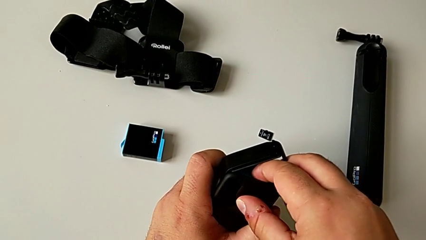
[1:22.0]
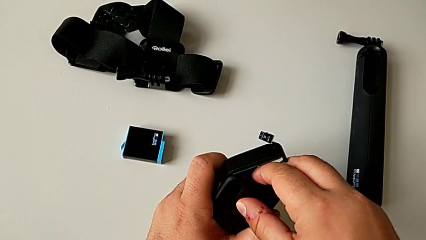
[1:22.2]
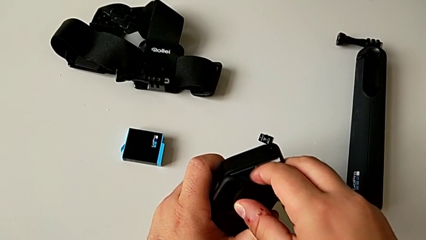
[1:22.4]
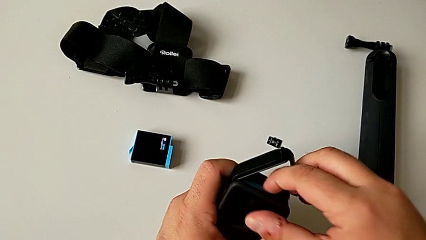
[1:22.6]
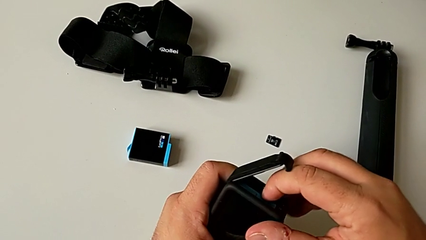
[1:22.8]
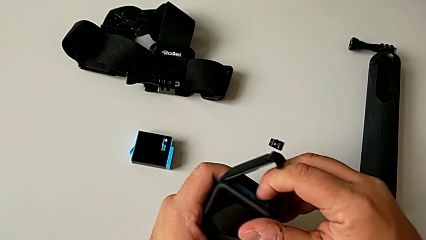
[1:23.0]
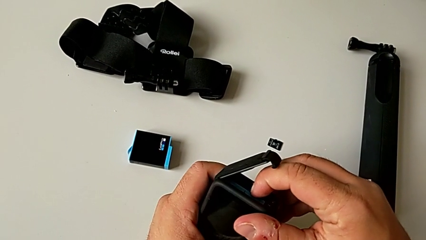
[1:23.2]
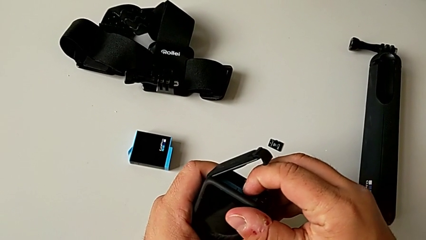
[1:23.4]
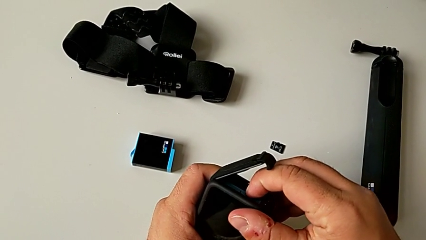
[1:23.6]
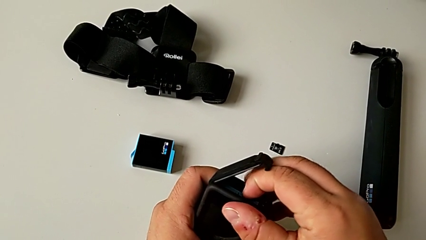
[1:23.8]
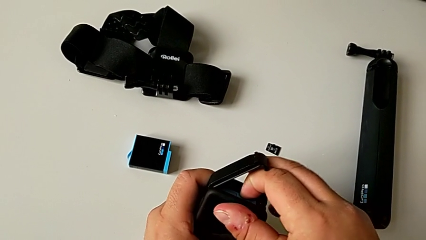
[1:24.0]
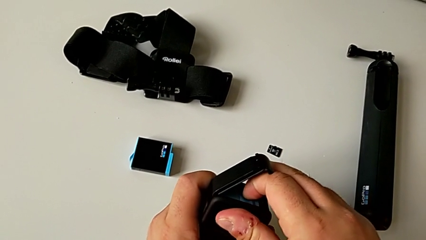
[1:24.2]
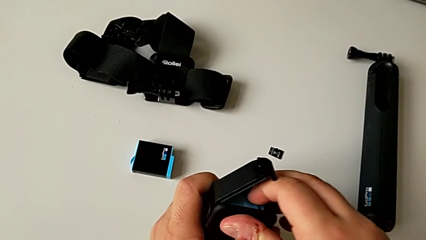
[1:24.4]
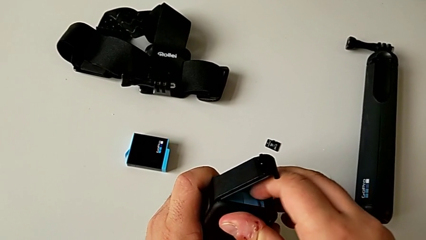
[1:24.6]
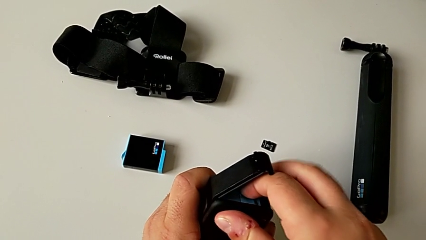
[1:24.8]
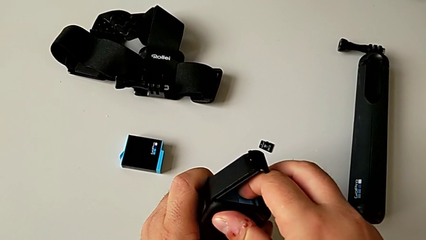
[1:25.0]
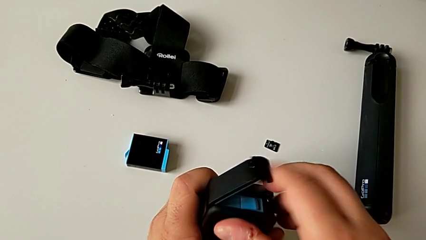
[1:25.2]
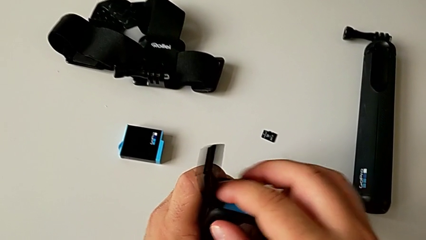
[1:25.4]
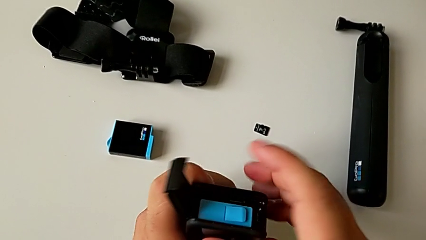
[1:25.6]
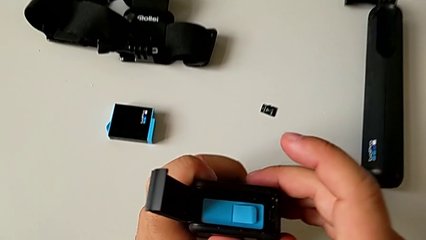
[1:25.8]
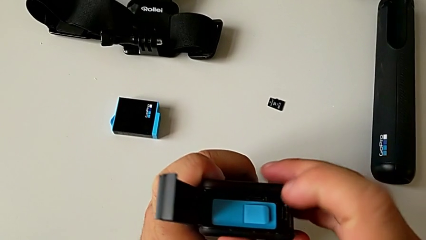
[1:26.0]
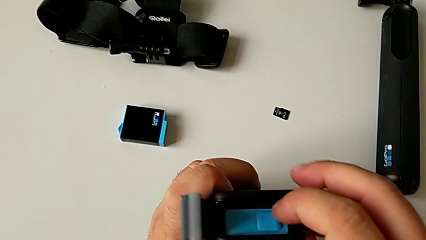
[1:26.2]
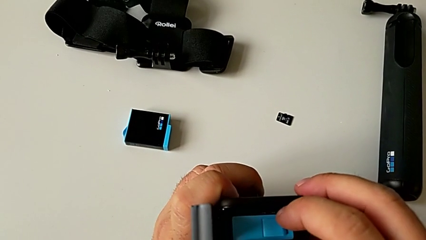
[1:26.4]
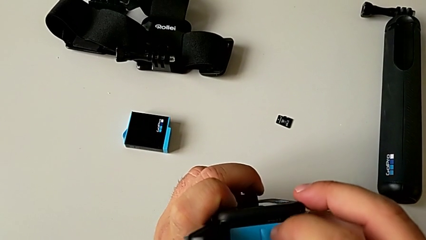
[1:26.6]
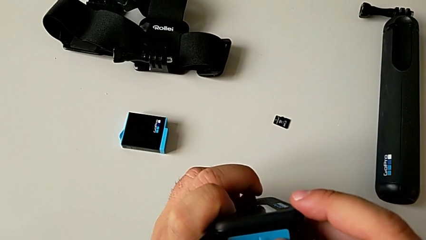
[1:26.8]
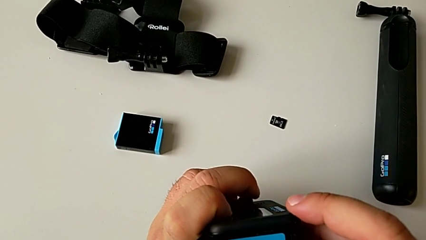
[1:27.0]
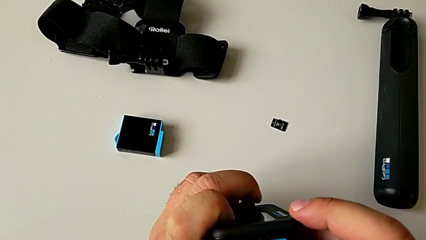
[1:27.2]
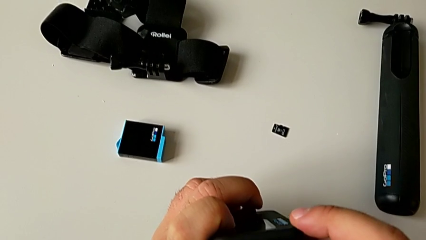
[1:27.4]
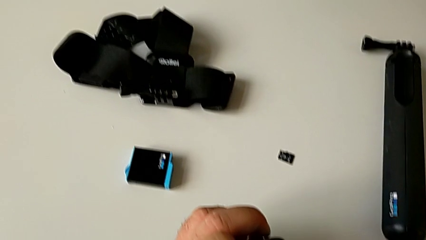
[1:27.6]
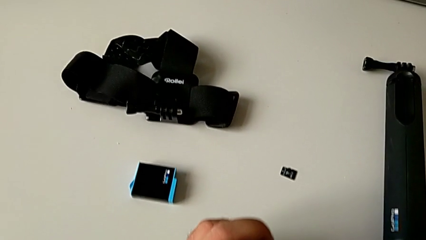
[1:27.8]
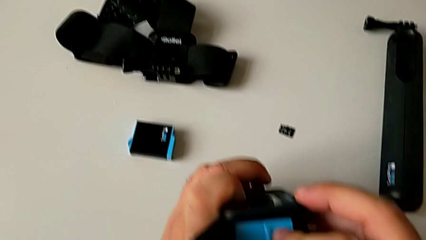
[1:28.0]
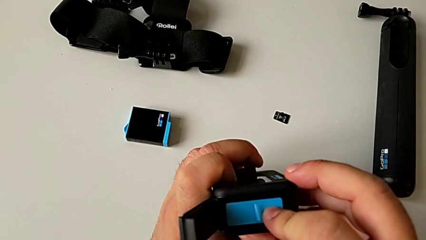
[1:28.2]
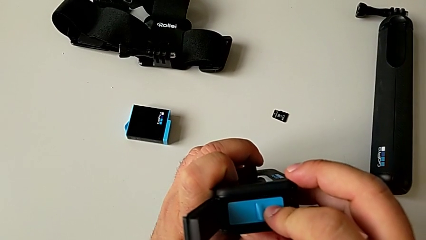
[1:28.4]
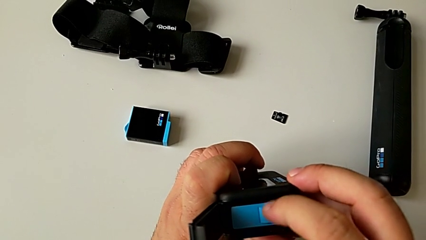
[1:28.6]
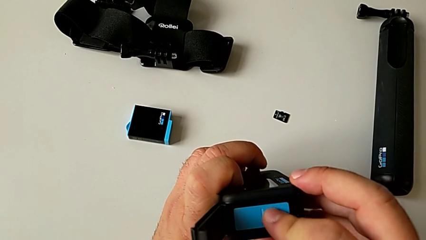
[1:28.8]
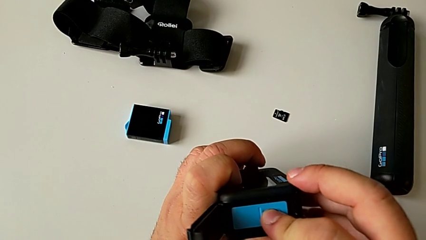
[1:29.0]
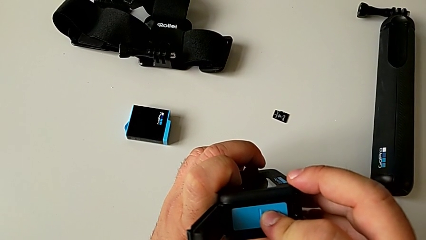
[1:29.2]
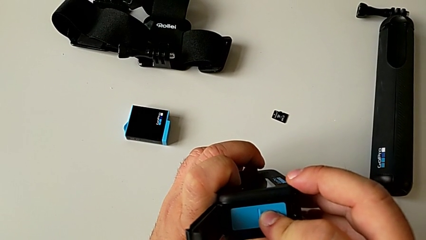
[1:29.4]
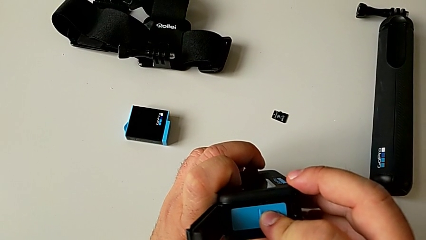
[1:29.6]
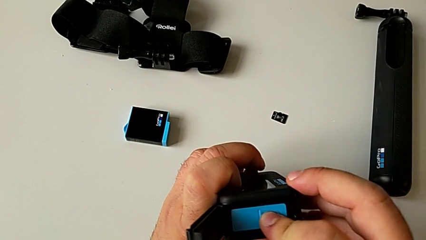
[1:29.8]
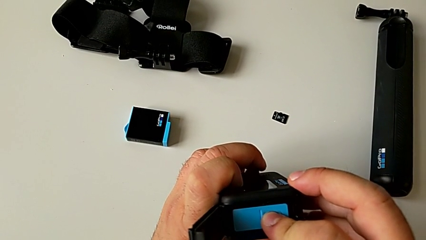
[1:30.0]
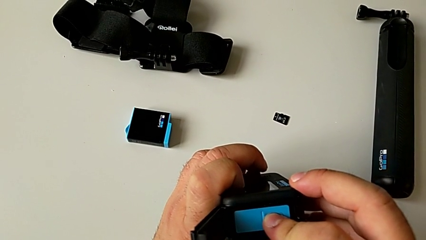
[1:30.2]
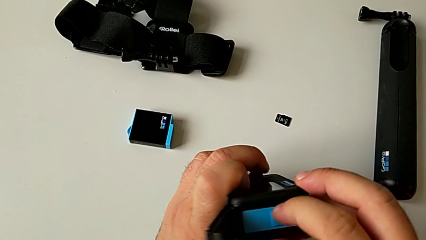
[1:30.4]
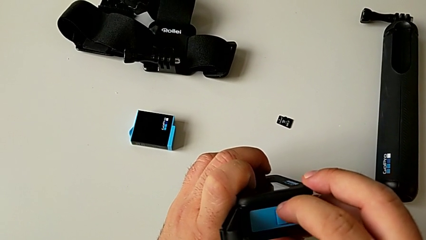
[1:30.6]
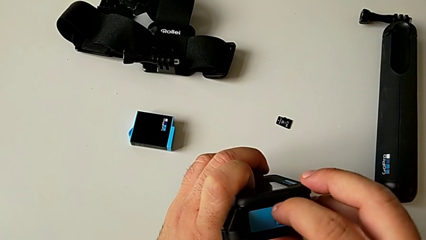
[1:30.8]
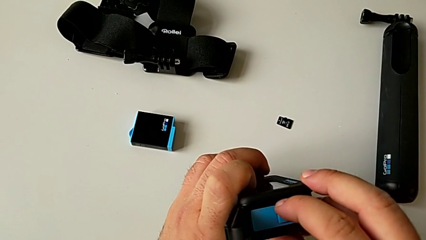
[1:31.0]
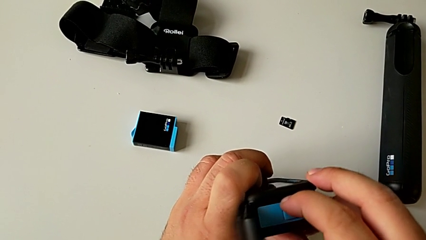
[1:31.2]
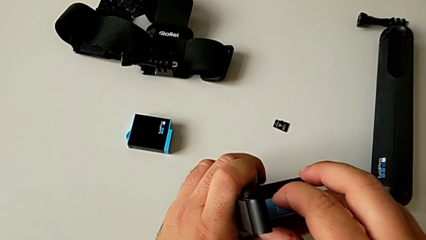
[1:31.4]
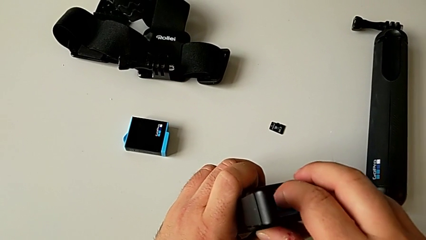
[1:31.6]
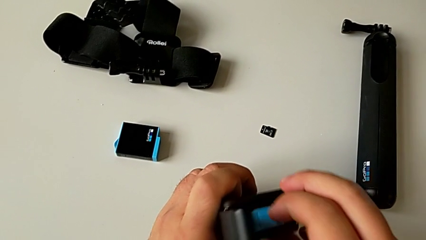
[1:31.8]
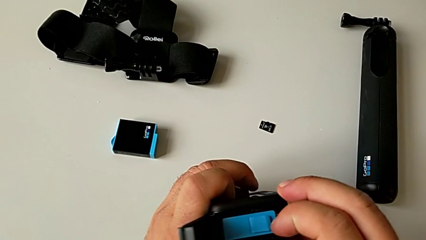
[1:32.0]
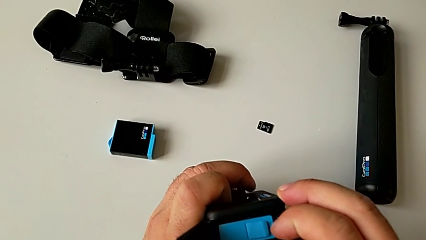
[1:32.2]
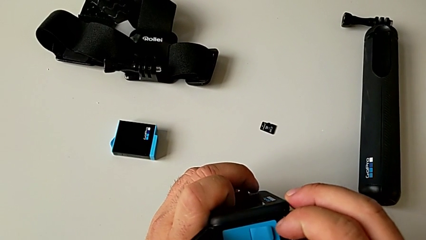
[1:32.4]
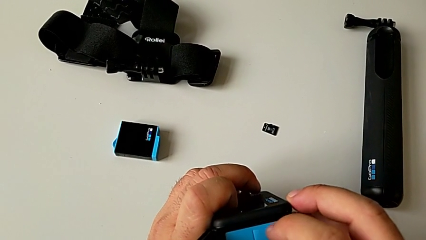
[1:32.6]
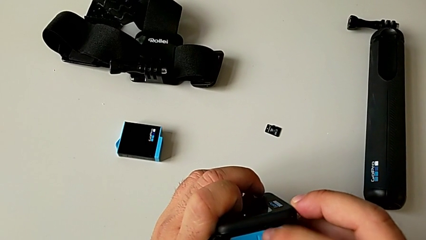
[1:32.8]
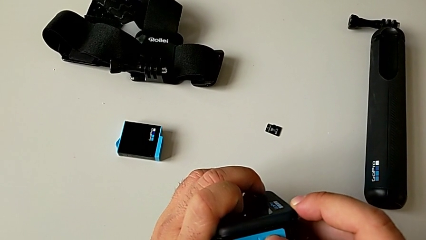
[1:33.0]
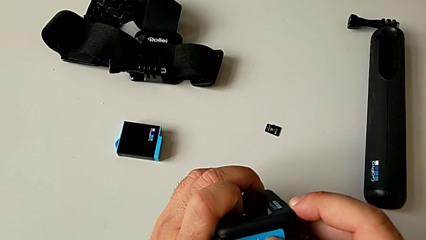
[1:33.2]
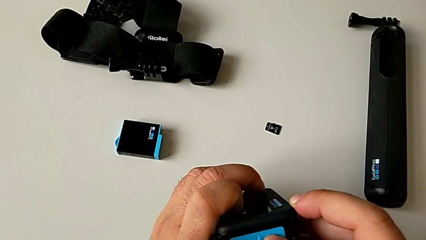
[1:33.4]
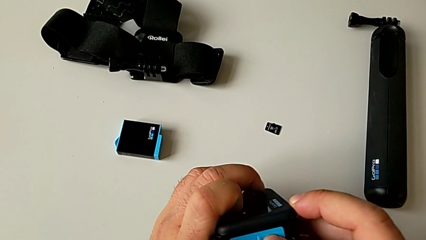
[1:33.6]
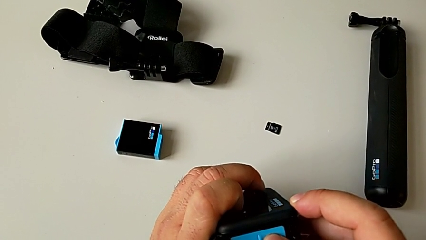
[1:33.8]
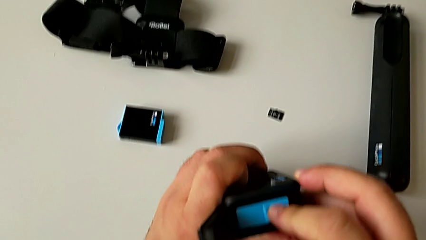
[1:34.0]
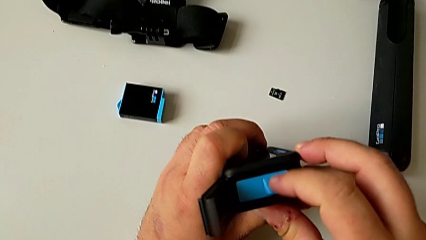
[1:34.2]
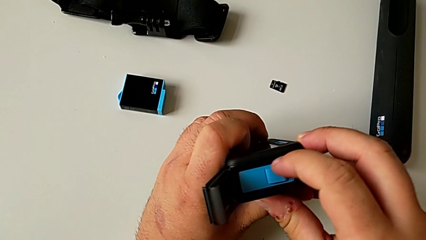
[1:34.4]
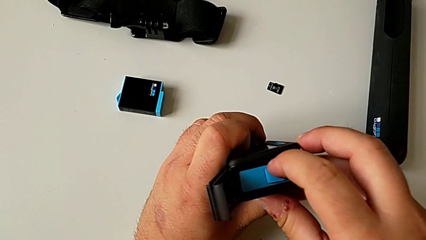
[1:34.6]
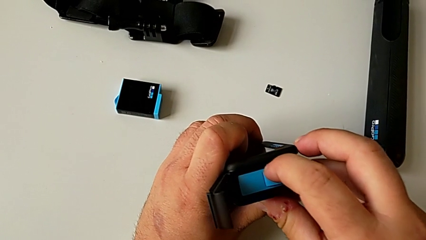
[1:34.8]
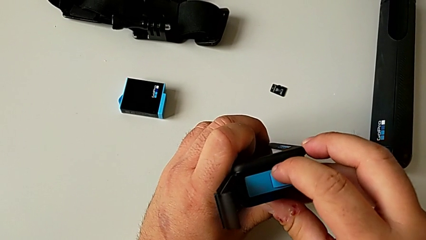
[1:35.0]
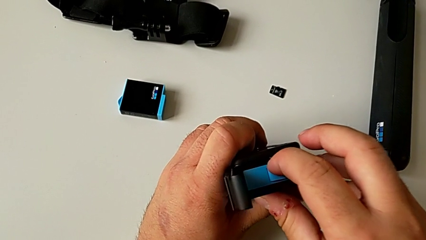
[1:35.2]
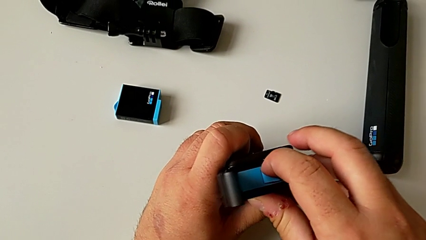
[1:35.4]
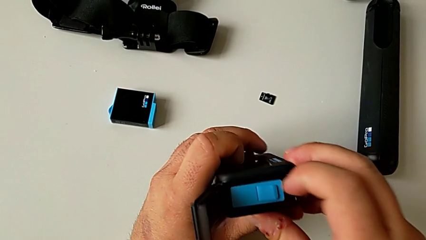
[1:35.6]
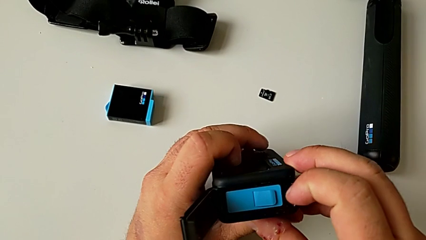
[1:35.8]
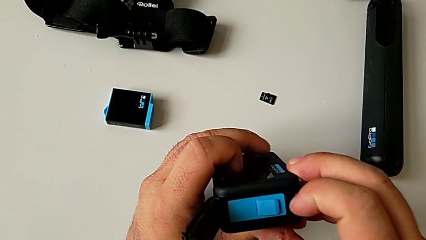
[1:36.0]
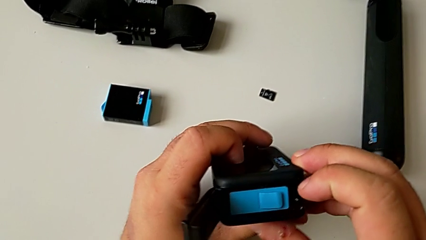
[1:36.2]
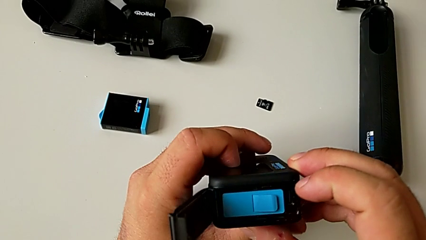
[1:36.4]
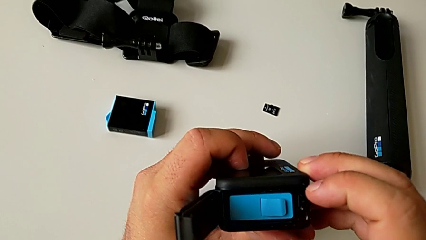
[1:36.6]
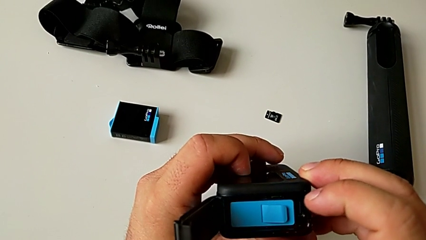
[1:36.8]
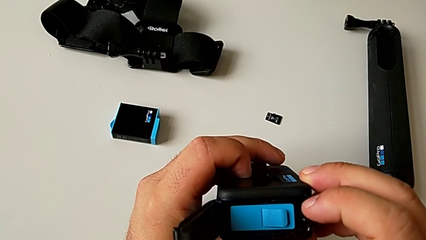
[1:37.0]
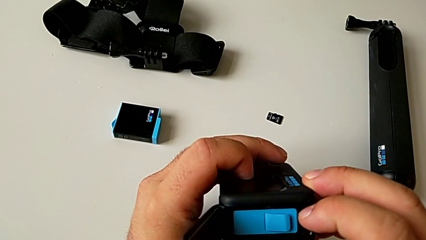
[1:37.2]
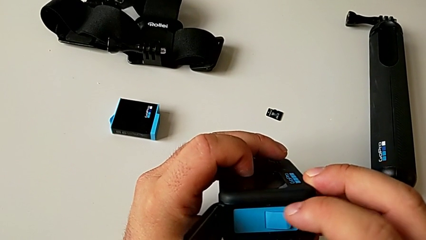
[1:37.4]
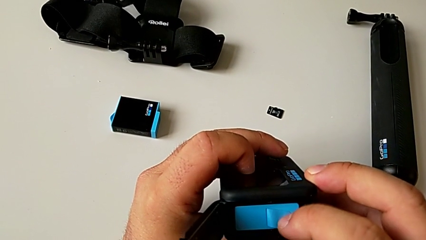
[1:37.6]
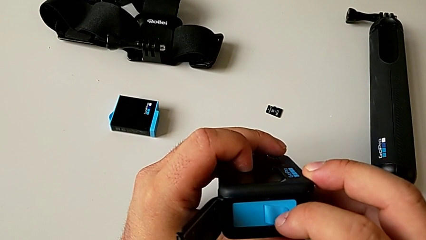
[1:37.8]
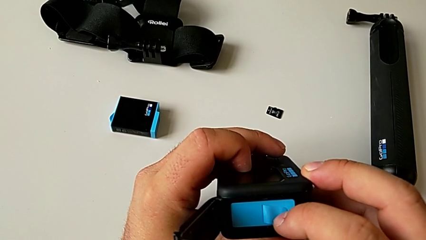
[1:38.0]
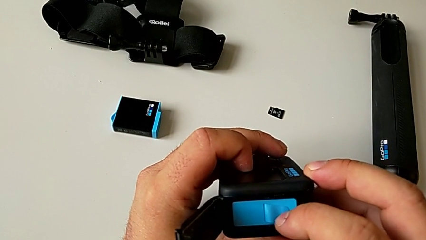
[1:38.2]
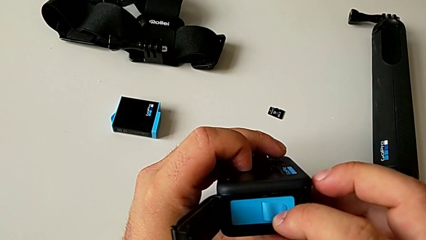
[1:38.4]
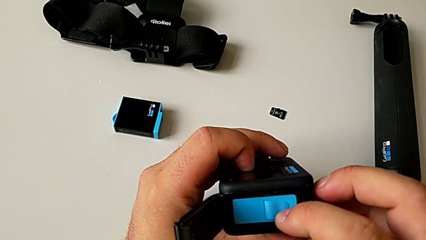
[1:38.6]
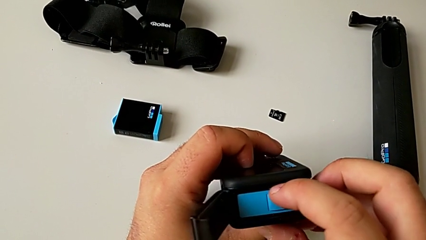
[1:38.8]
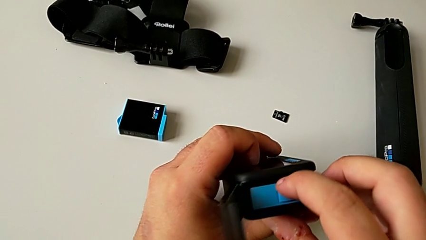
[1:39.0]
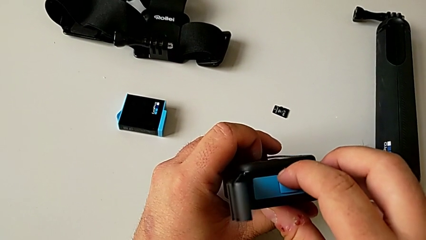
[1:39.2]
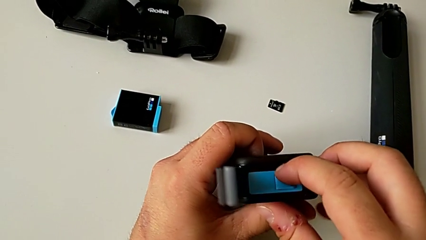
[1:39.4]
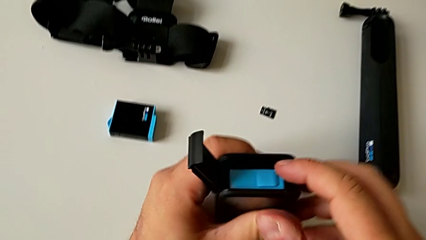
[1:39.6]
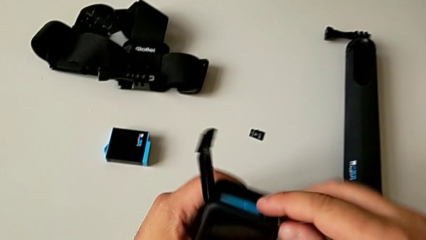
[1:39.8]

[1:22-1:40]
The camera wearer is inserting the new SD card. They wrongly push the new SD card, not being able to insert the micro SD card completely, inspect the SD card, touch the battery and push the SD card. They inspect the SD card. They wrongly touch the battery, push the SD card and inspect the SD card, not being able to insert the micro SD card completely.
